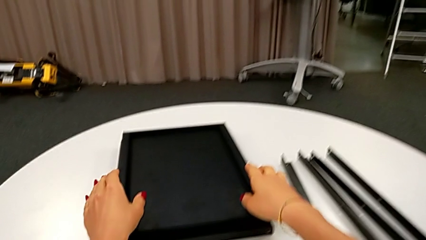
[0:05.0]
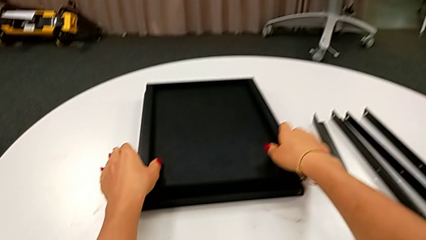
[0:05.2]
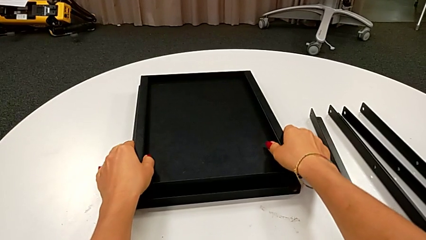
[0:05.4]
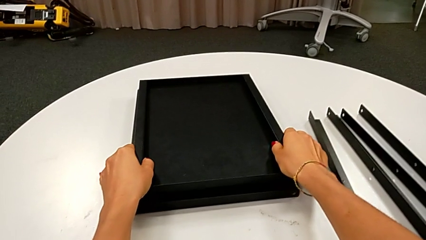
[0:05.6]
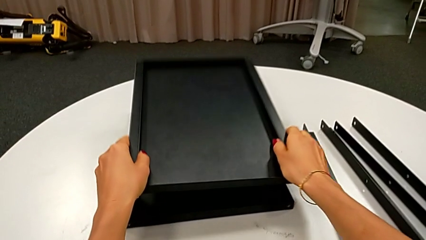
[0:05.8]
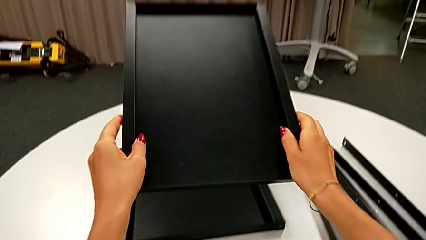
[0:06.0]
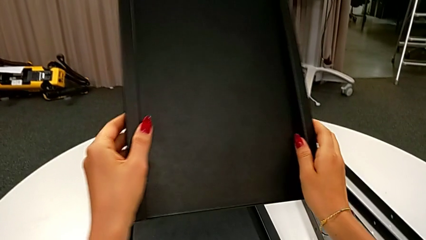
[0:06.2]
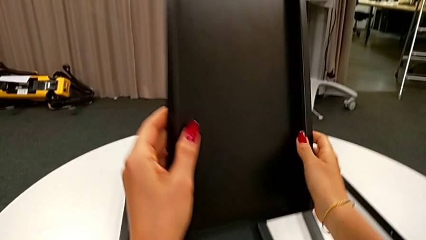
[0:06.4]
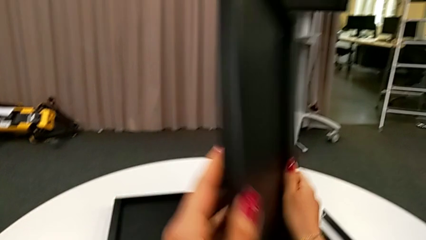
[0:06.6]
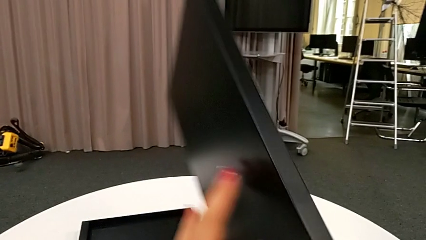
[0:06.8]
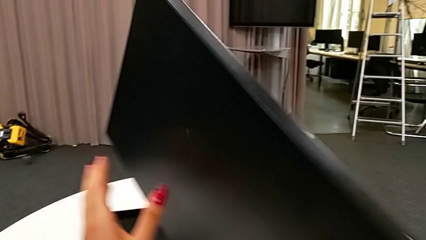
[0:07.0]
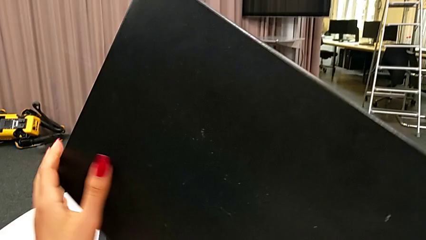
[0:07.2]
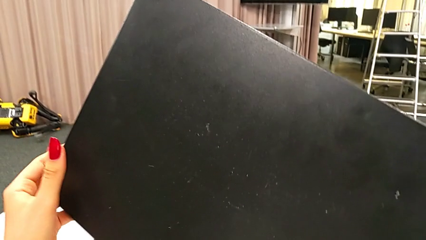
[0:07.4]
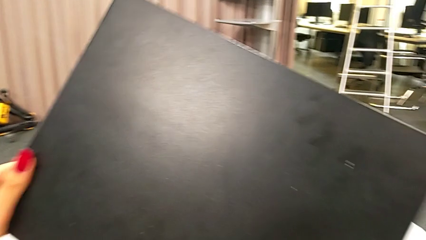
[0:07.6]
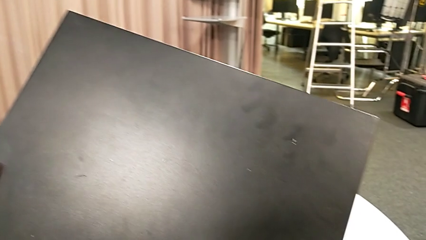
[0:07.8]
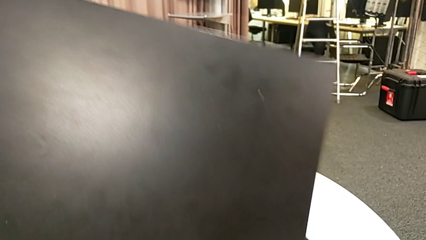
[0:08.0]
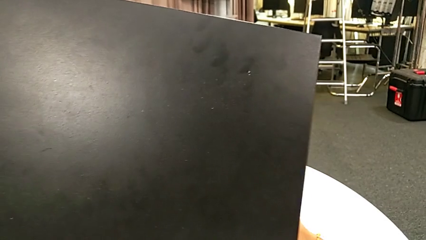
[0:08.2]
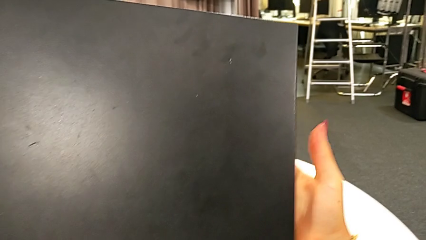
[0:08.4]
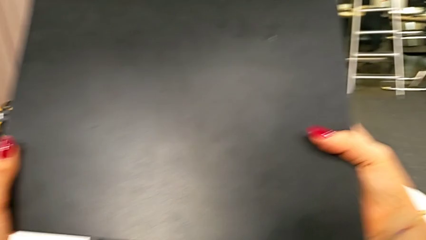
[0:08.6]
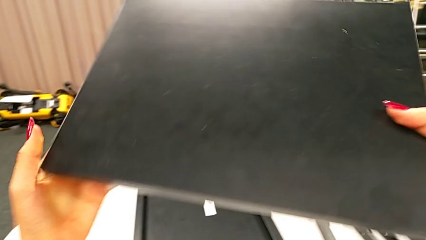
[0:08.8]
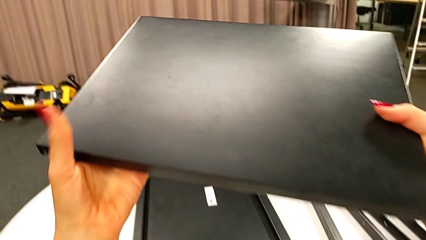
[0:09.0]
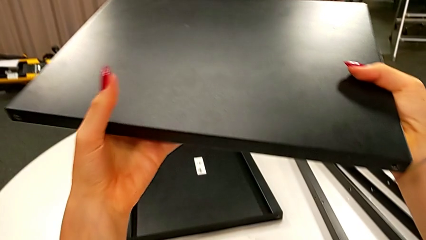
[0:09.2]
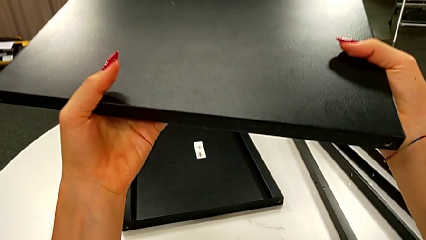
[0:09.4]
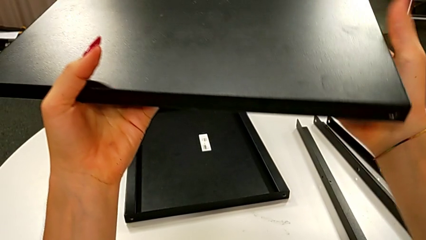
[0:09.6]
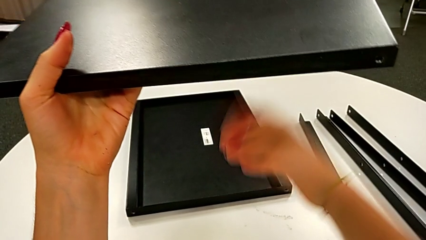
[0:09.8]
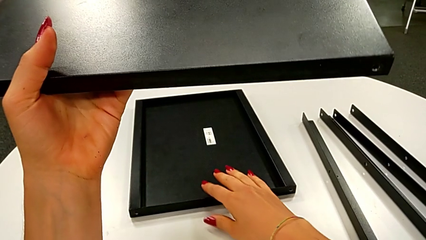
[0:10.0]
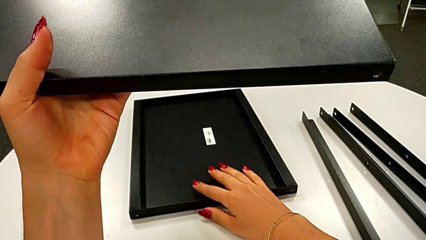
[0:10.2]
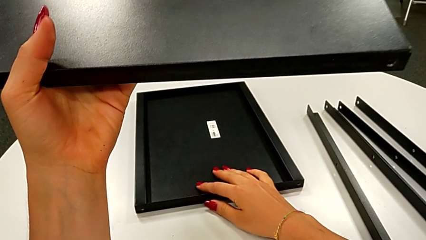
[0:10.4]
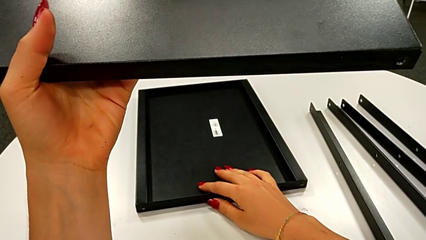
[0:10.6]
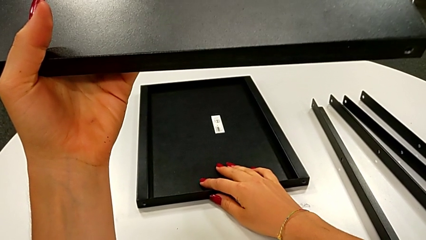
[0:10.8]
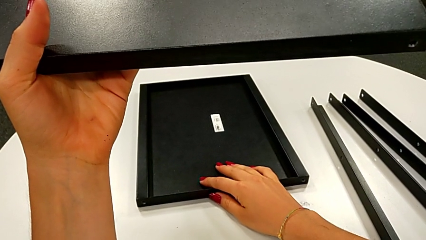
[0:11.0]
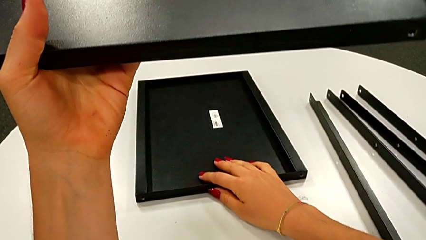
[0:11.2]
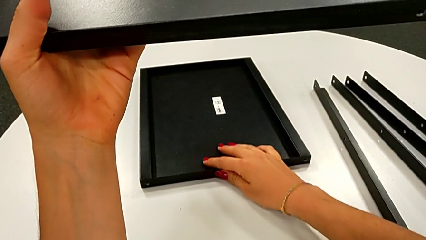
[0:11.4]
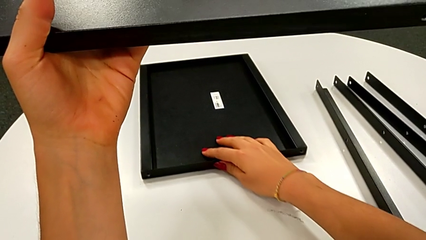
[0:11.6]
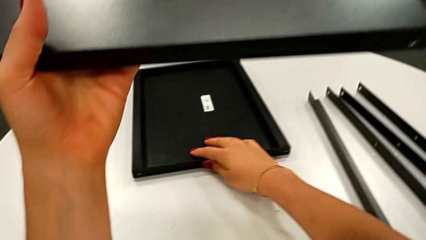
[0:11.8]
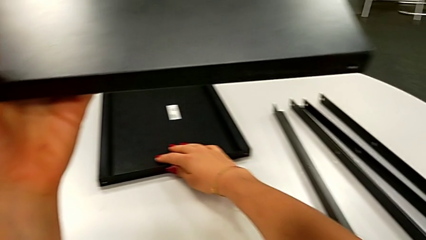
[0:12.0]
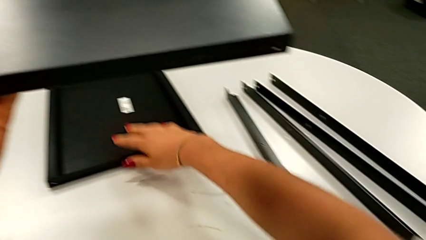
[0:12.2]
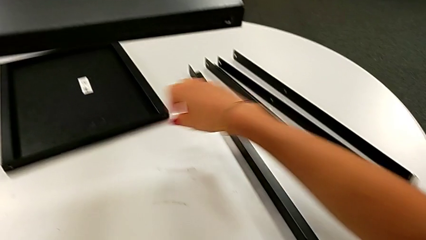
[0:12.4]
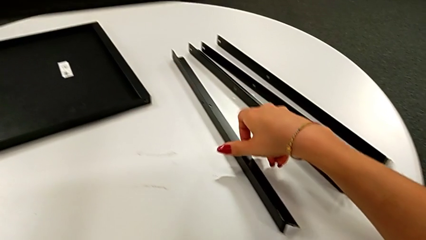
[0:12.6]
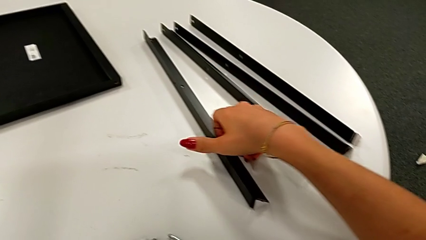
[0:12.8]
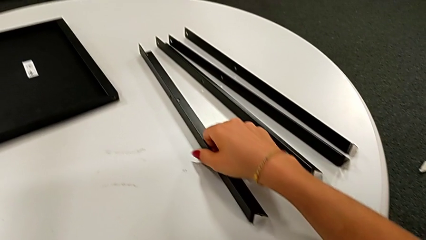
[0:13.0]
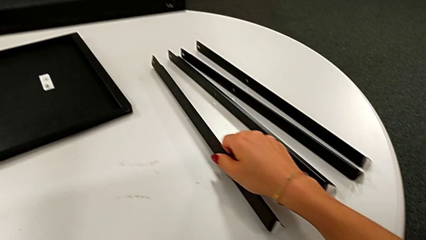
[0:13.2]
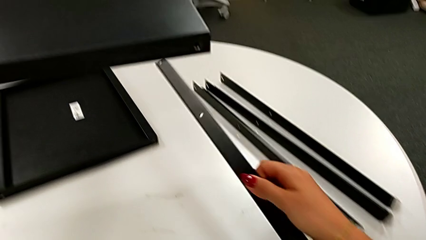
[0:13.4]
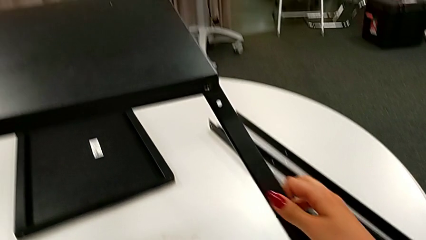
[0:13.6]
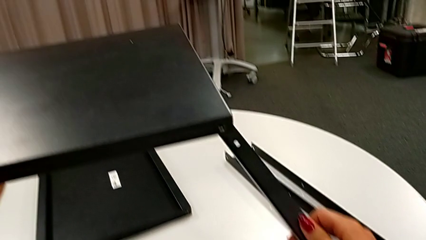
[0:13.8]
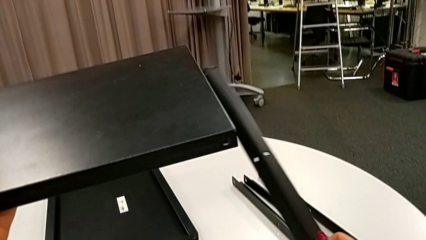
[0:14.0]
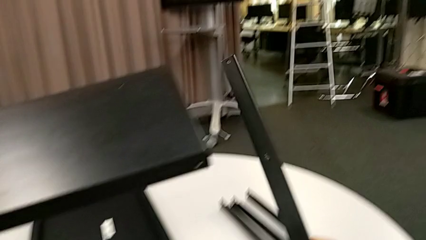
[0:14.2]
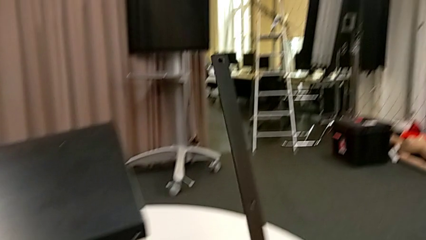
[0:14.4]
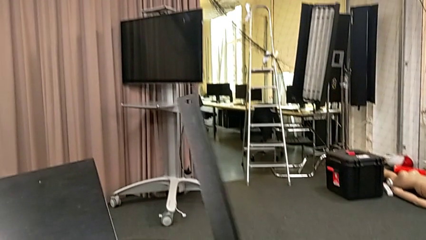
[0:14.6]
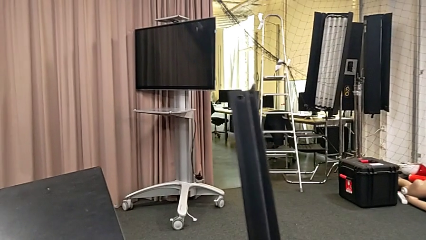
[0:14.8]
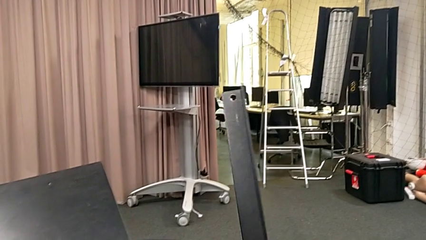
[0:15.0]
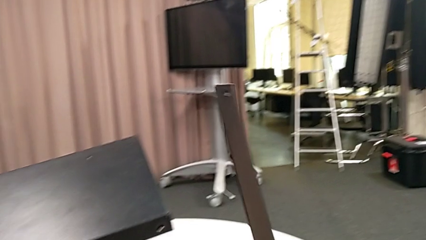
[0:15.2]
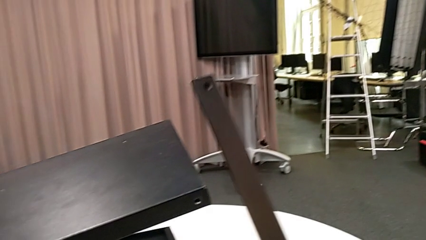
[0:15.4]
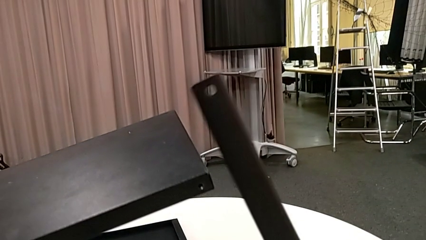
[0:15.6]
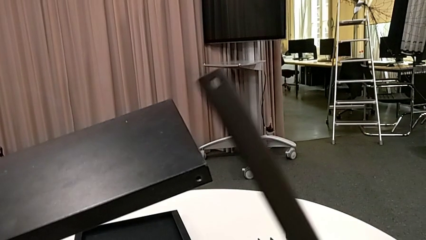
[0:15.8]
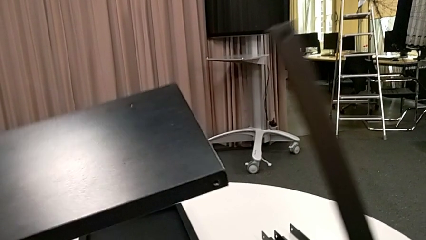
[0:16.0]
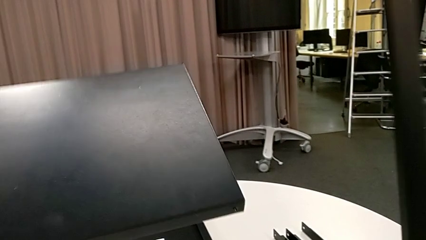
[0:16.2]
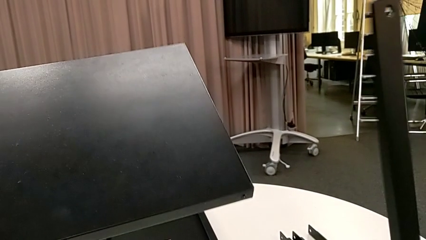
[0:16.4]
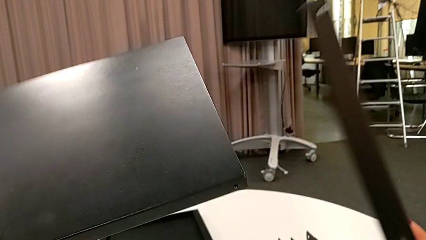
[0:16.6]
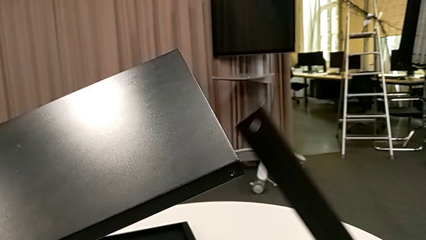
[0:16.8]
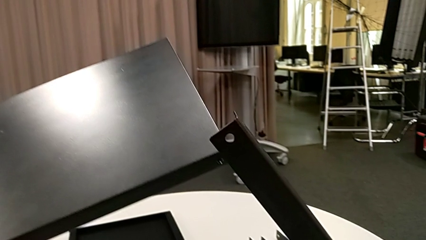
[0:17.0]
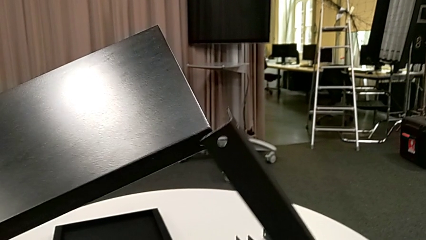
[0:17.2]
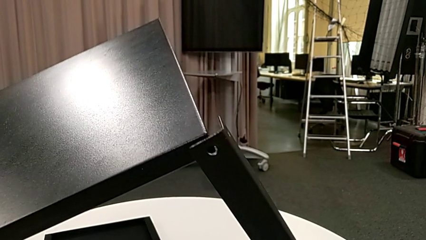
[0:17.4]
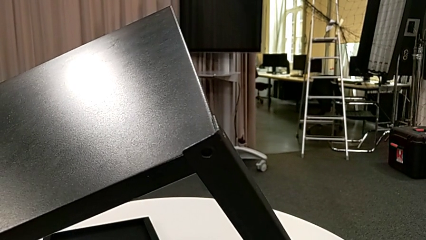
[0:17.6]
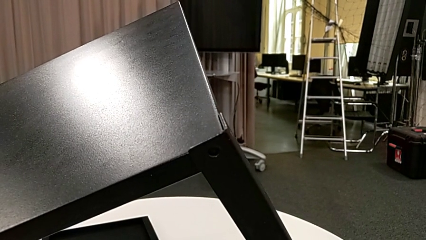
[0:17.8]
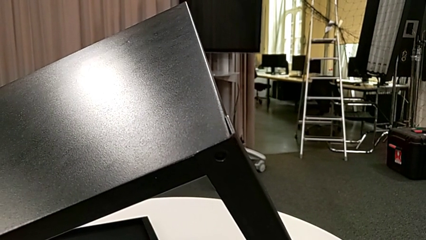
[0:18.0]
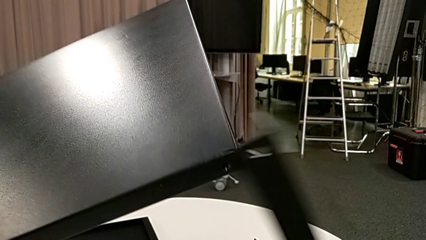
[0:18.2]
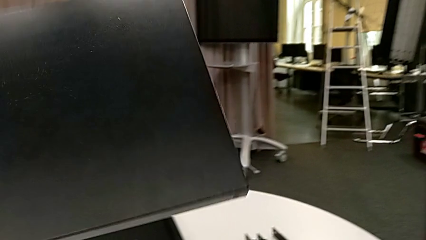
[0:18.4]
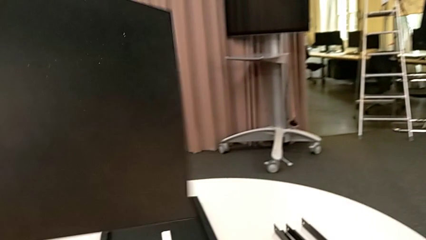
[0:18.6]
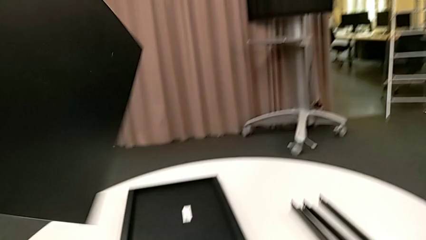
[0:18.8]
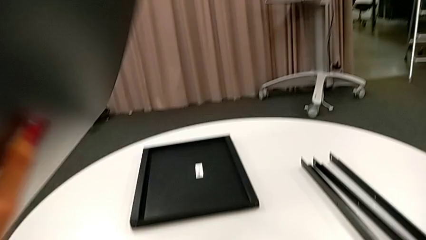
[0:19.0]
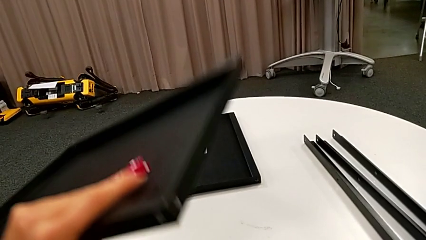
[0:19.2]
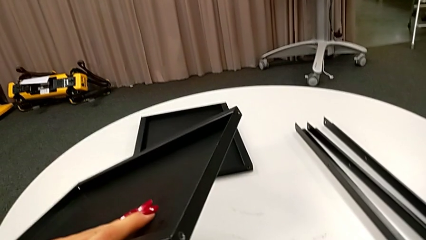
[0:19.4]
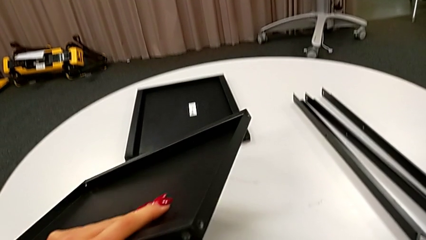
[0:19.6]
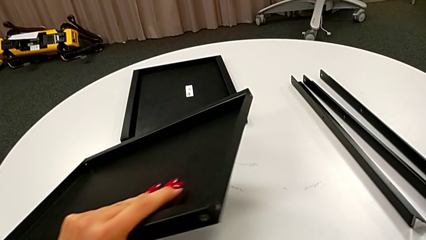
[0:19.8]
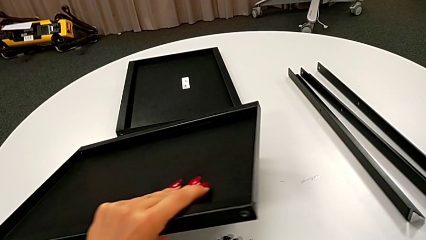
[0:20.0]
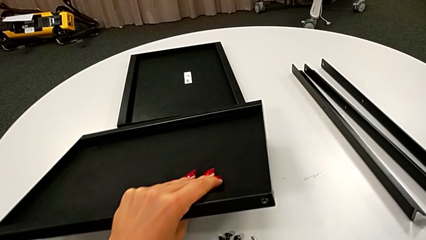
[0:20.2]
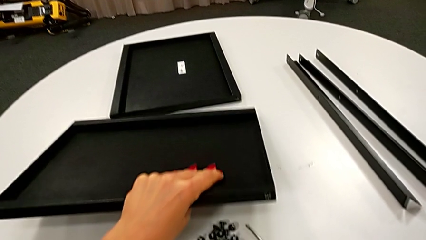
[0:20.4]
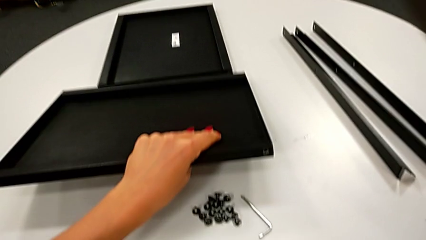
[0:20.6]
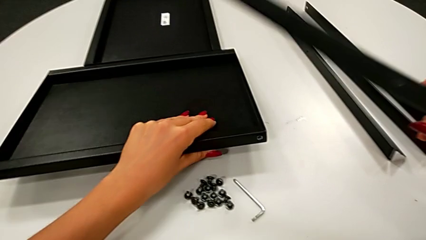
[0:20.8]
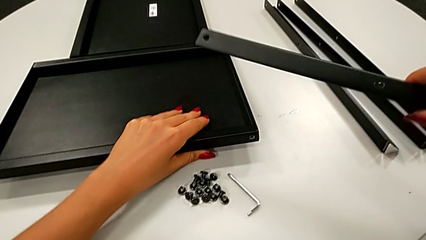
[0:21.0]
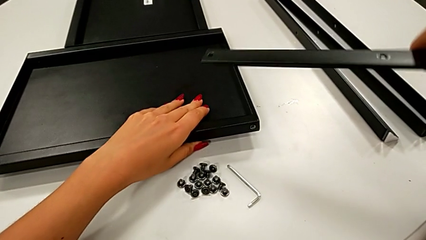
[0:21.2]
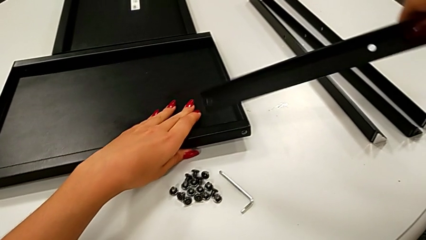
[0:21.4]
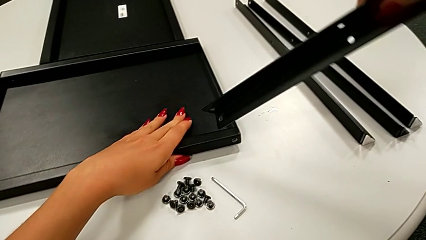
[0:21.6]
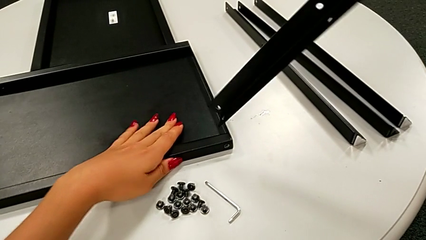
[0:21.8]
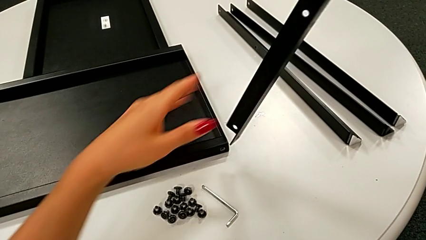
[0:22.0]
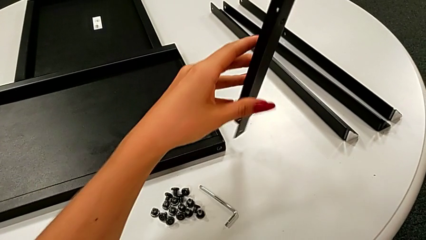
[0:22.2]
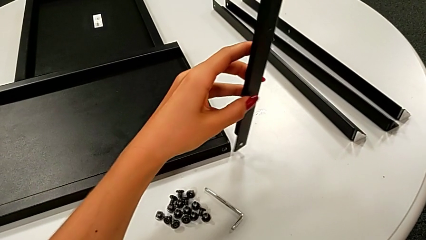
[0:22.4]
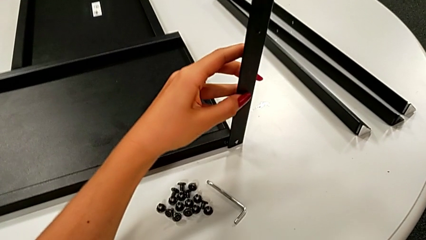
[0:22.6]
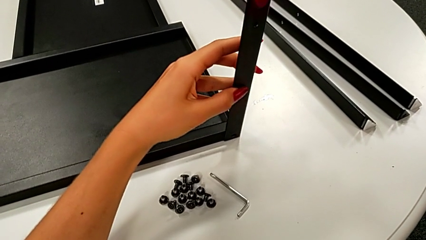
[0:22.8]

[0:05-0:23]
The camera wearer is assembling the leg of the top tray. They grab the first tray, rotate the top tray, inspect it, slide it, grab the first leg, inspect it, align the top leg, withdraw it, place the top tray and approach it.
